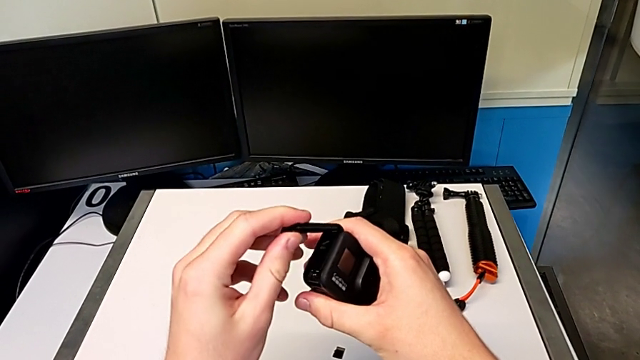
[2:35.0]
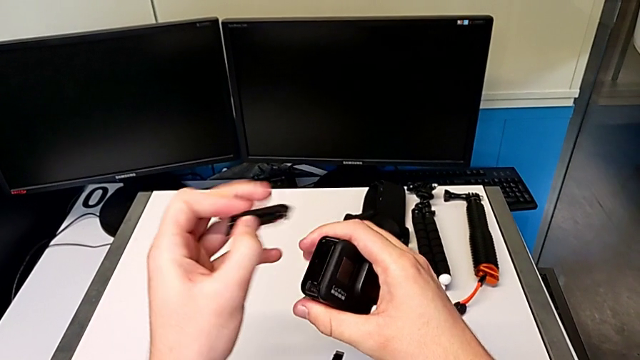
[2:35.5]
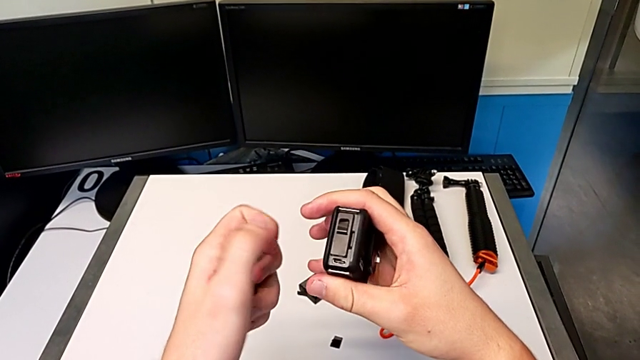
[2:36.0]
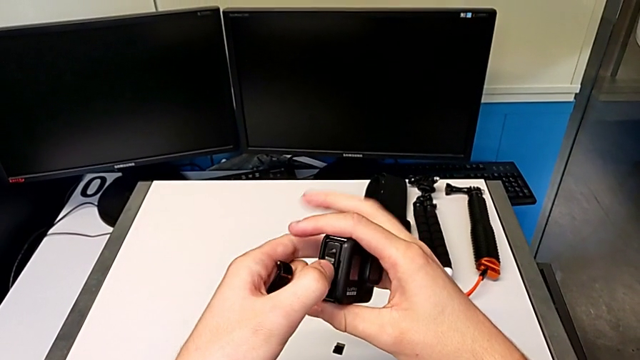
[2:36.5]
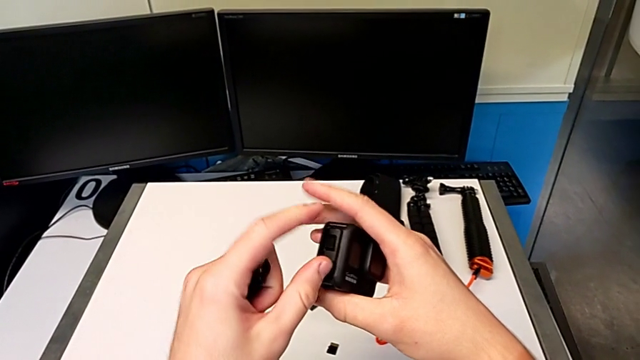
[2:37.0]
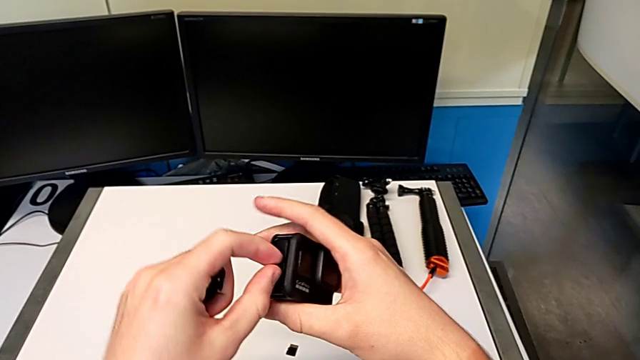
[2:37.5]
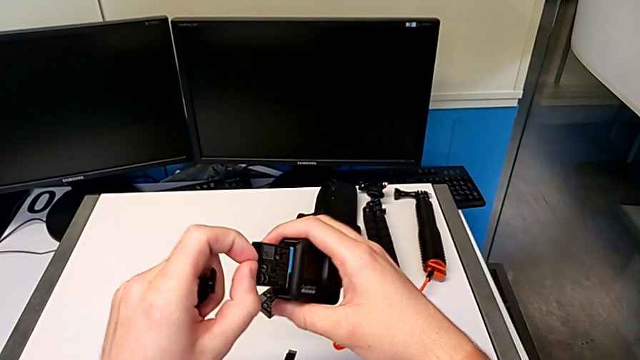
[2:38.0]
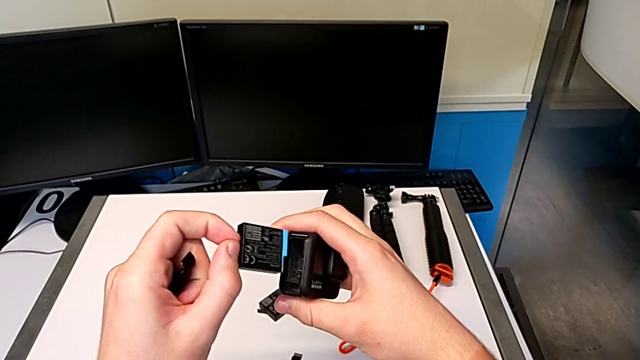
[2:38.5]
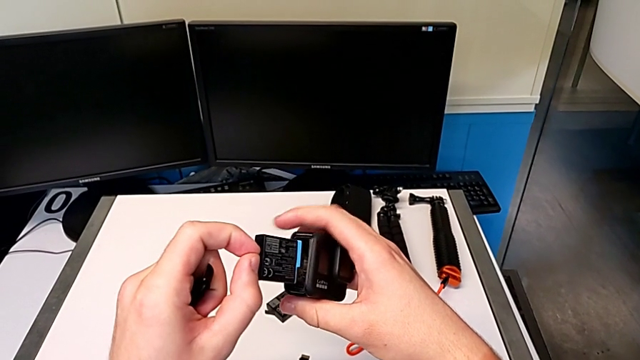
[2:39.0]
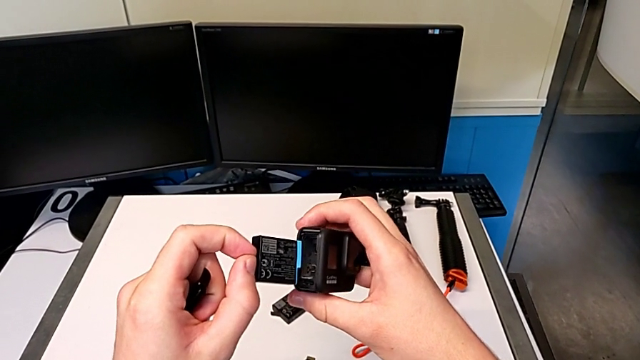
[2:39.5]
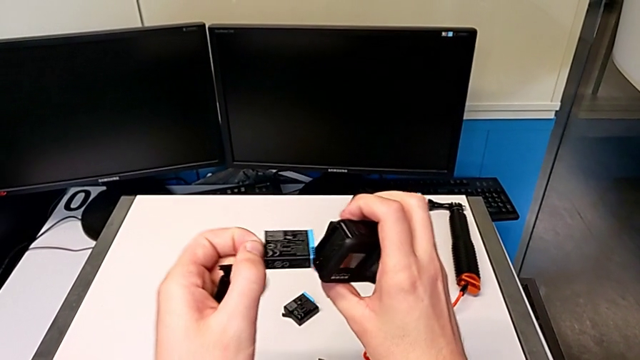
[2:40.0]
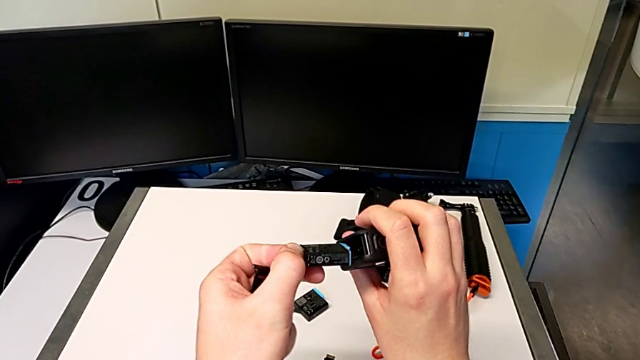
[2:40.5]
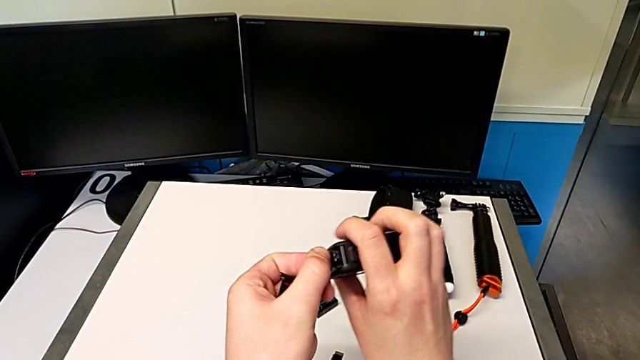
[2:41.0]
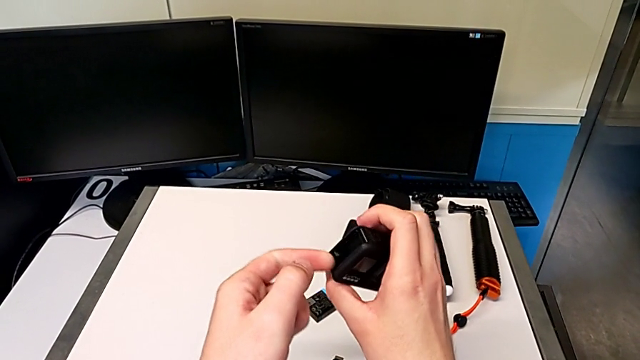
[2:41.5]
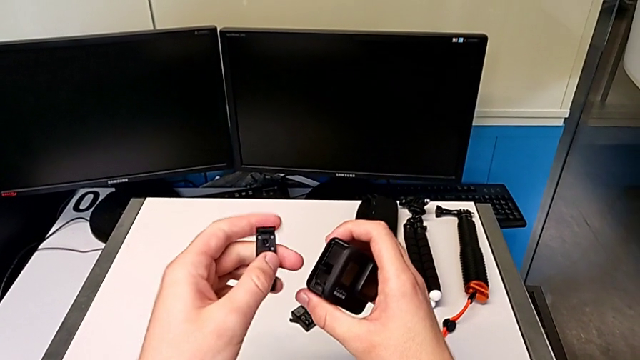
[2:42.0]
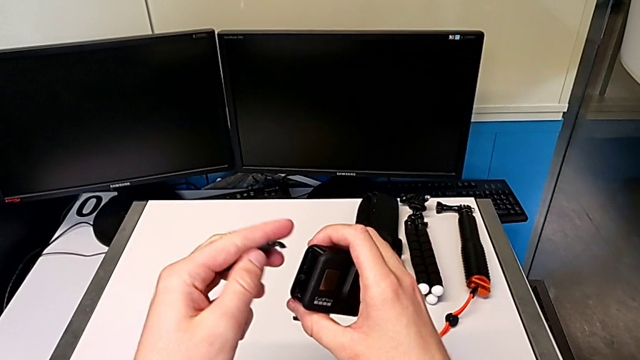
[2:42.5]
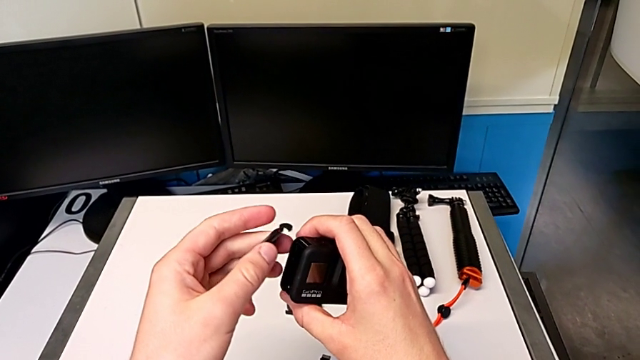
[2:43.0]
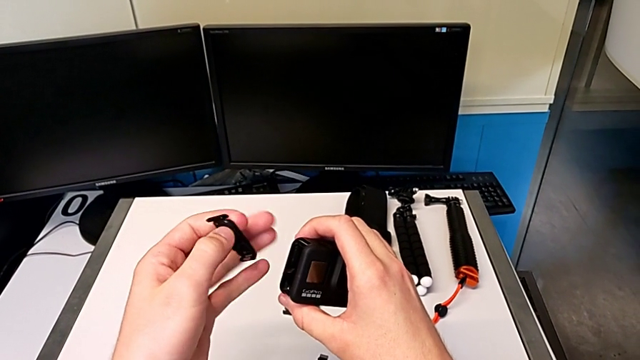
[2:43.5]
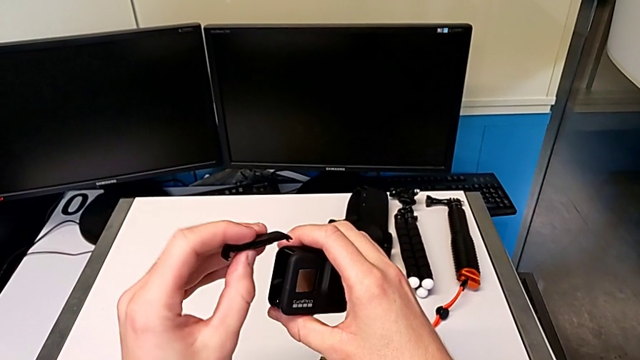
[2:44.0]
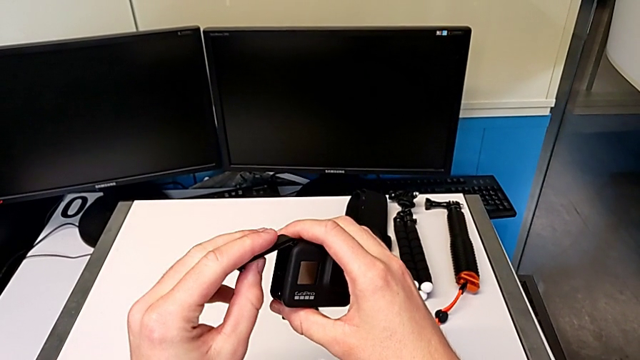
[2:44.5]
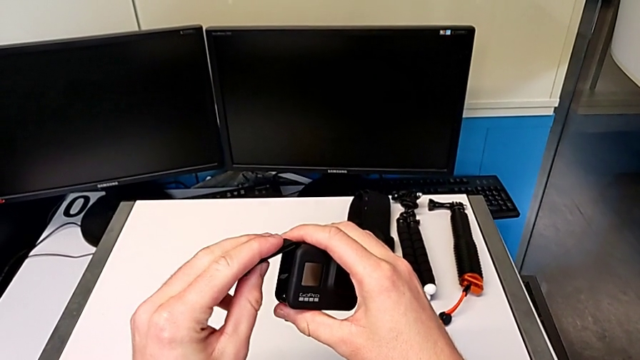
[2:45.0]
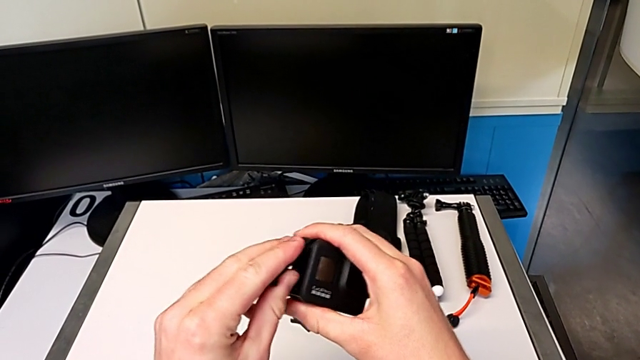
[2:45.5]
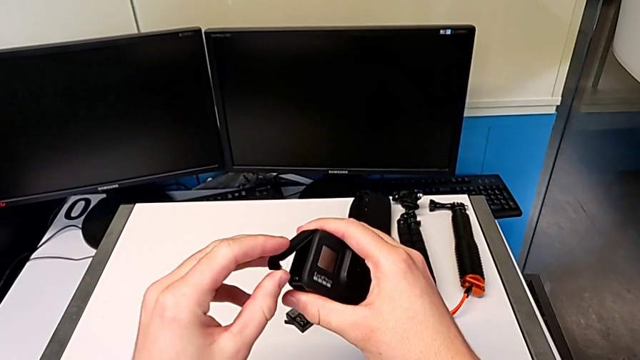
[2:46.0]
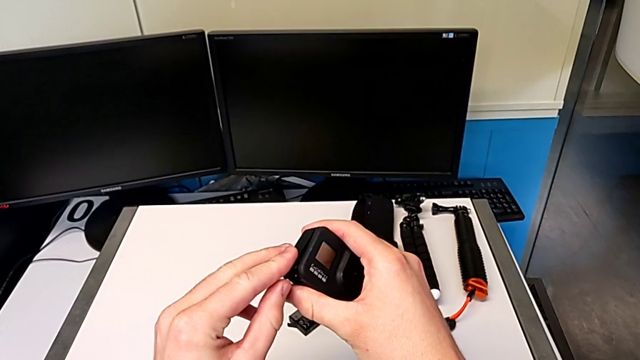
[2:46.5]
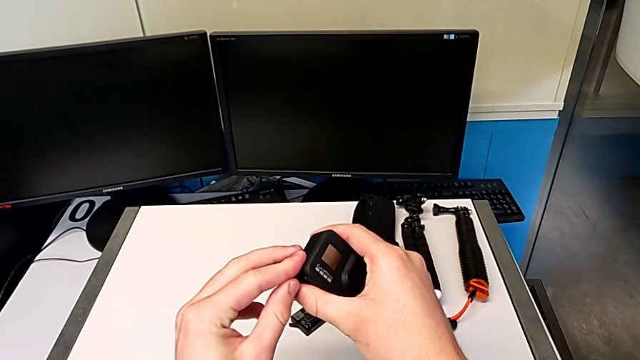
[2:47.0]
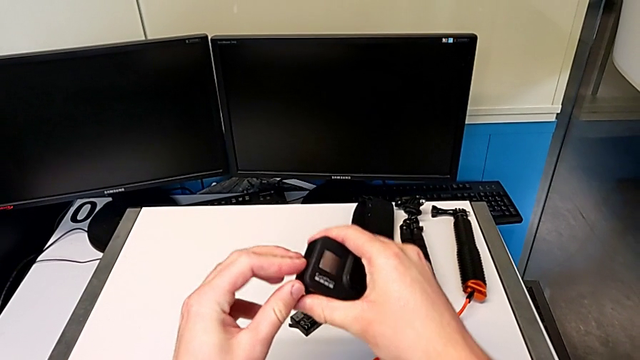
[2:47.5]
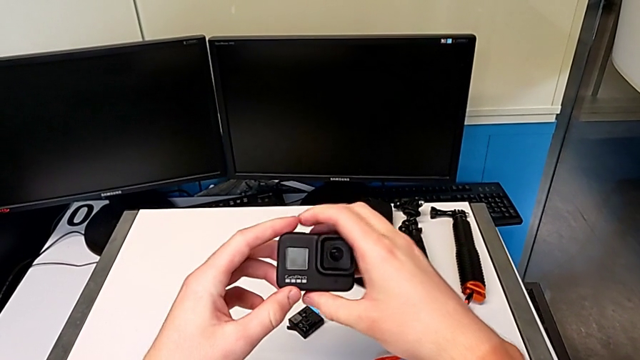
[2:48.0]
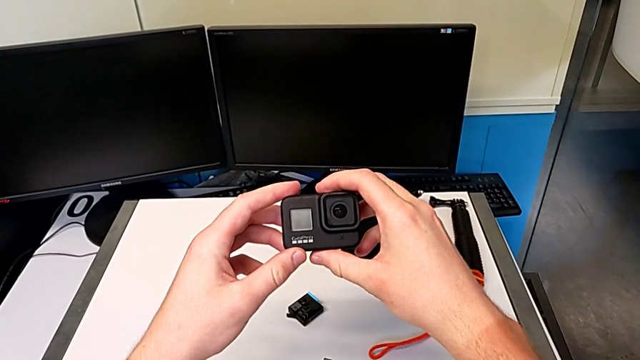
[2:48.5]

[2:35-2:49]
The camera wearer is exchanging an SD card with the GoPro. They wrongly disassemble the battery door, rotate the battery, rotate the battery door and assemble it.

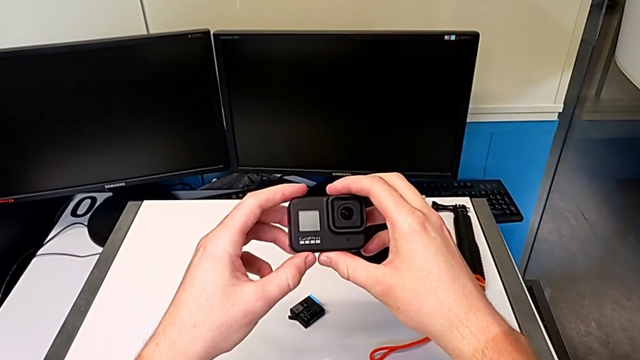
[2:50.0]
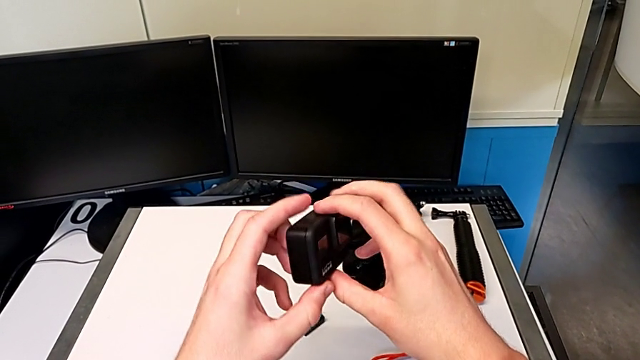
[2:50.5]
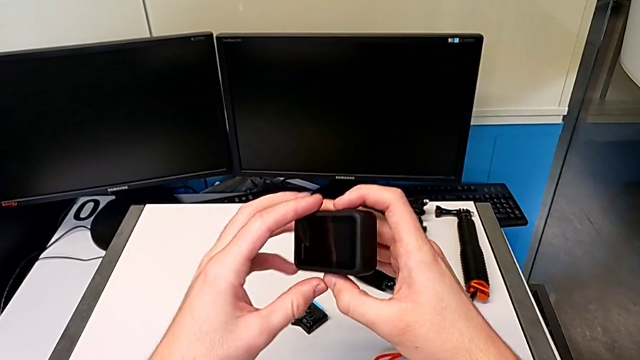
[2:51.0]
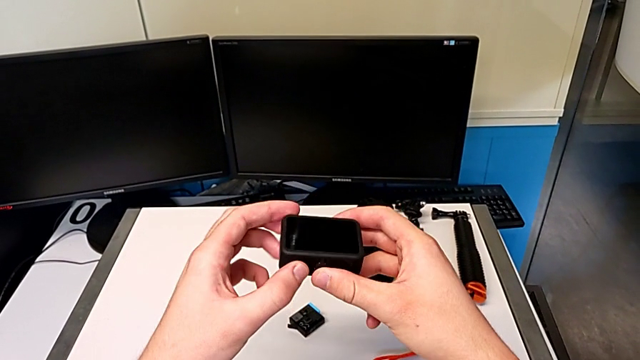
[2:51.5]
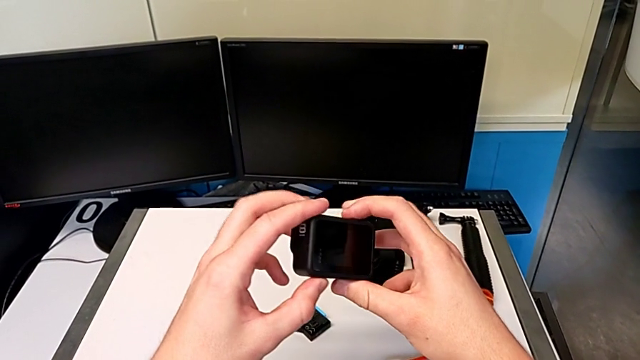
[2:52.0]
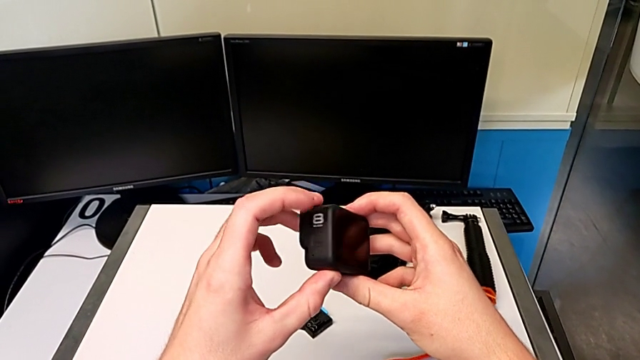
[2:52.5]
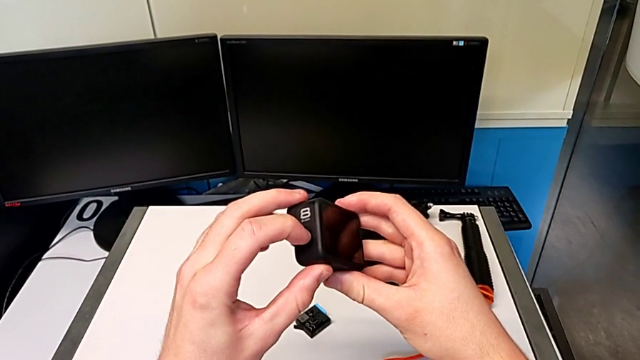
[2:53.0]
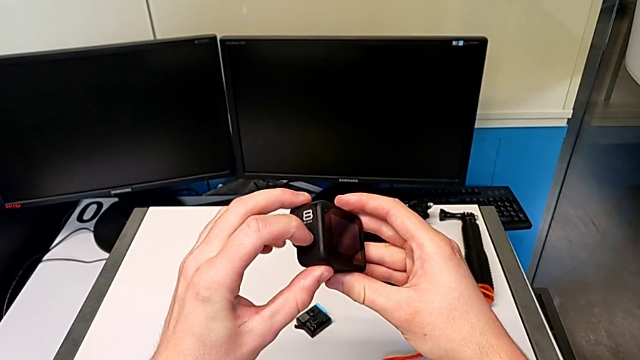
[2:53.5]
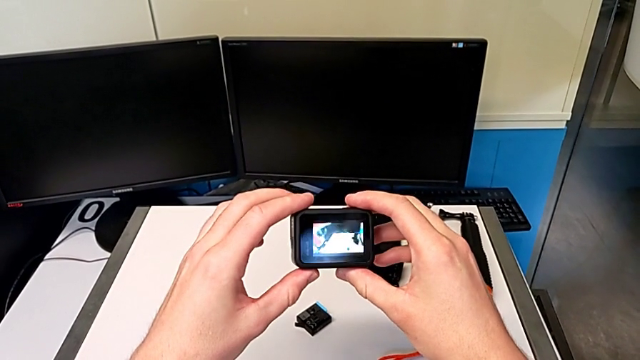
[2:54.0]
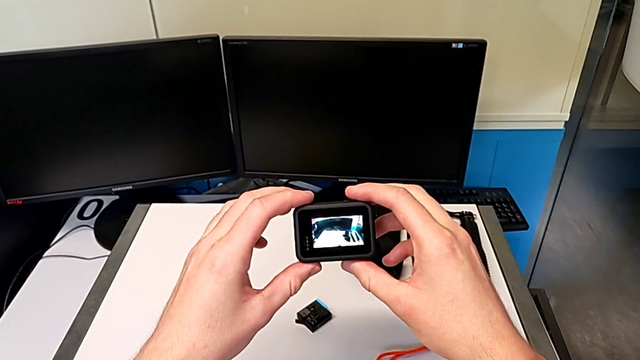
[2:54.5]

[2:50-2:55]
The camera wearer turns on the black GoPro camera. They turn on the GoPro.

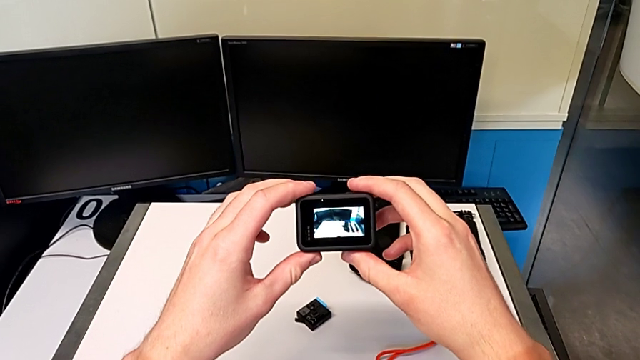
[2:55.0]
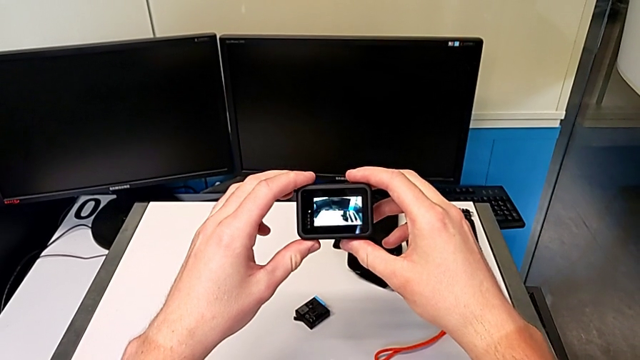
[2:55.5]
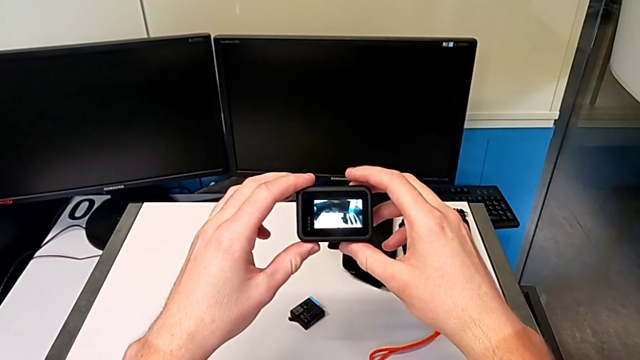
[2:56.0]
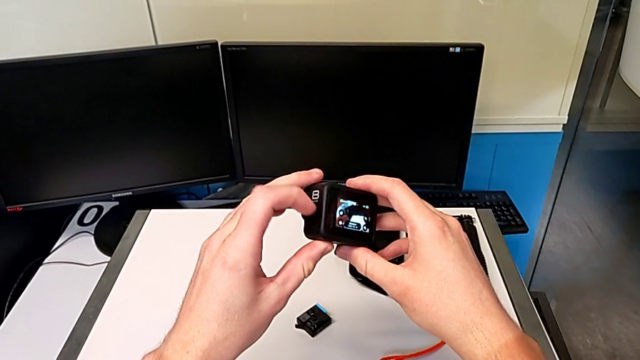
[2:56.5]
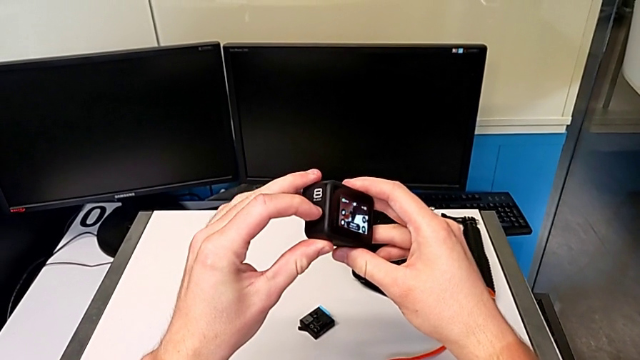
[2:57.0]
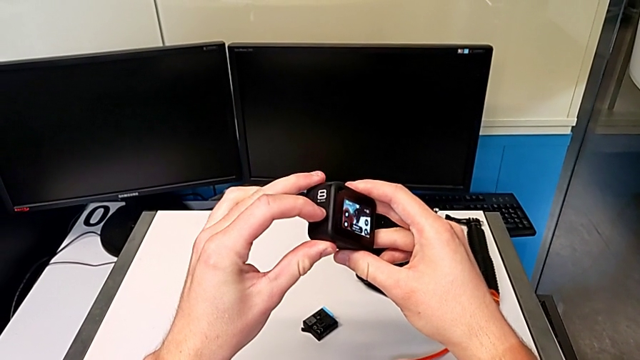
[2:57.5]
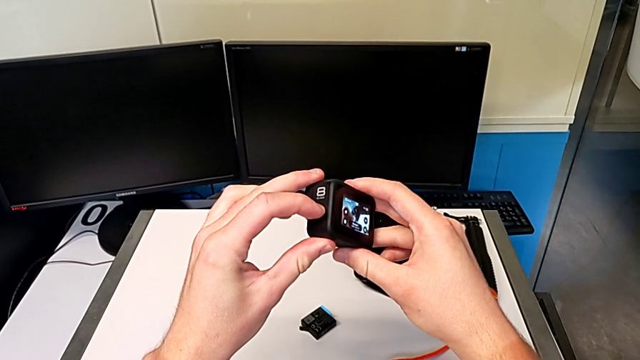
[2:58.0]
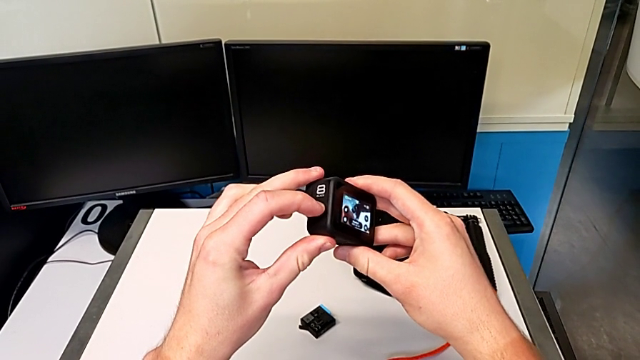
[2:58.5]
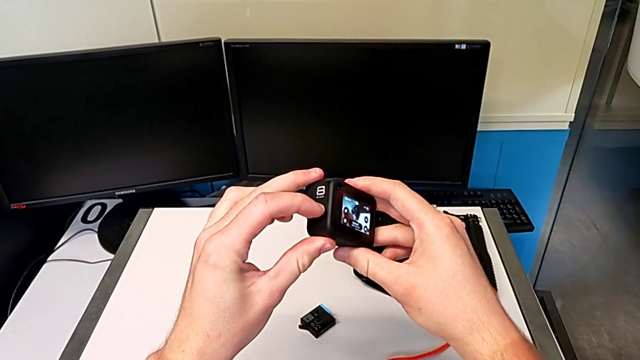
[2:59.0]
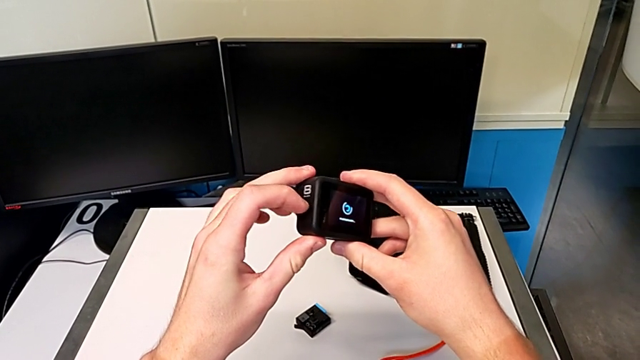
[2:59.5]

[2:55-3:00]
The camera wearer is turning off the black GoPro camera. They begin to turn off the GoPro.
